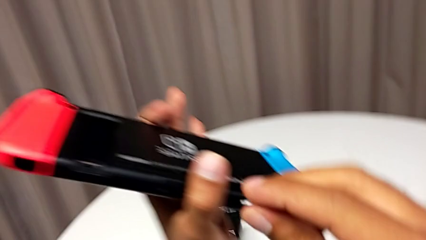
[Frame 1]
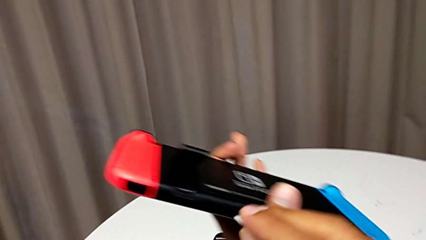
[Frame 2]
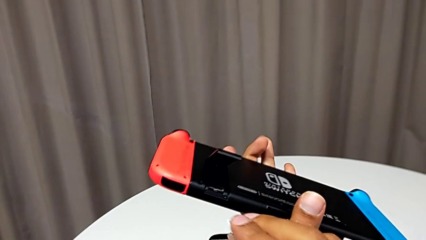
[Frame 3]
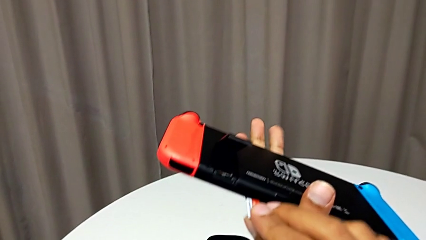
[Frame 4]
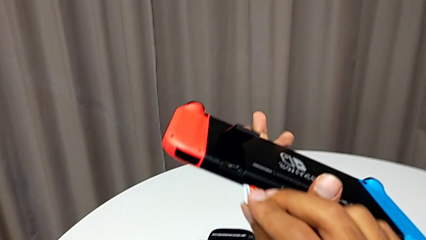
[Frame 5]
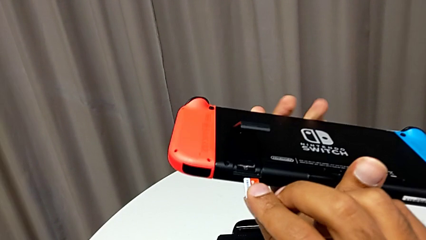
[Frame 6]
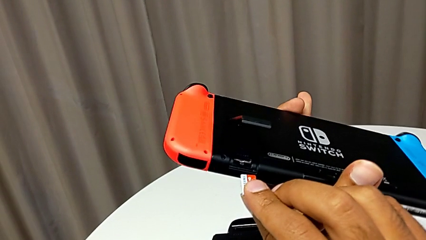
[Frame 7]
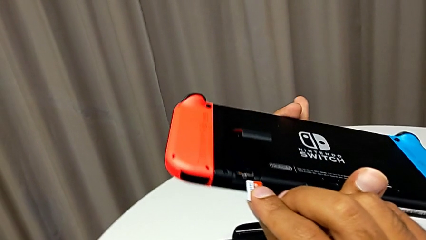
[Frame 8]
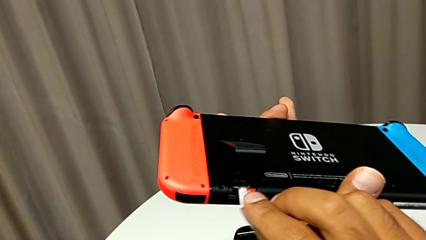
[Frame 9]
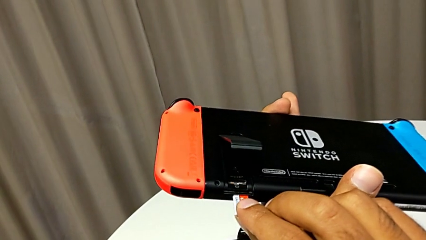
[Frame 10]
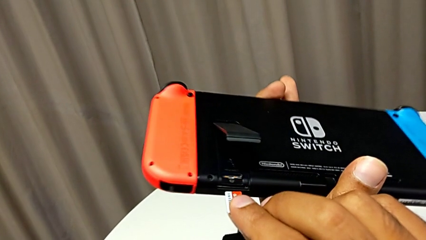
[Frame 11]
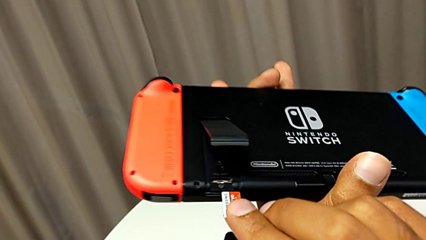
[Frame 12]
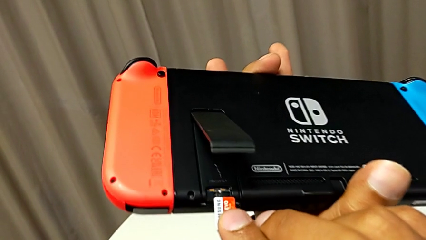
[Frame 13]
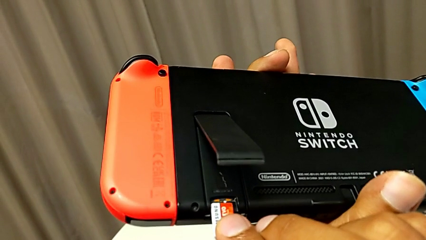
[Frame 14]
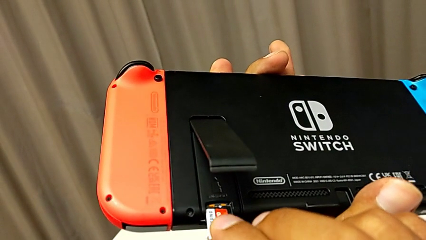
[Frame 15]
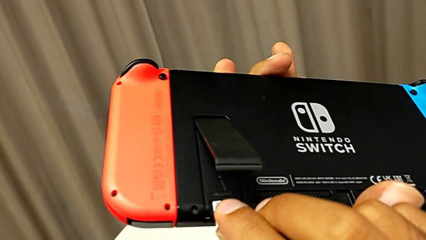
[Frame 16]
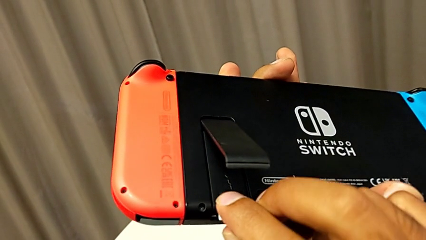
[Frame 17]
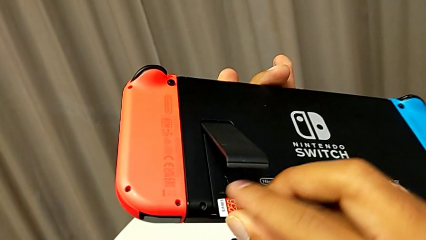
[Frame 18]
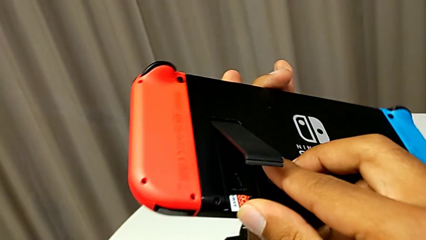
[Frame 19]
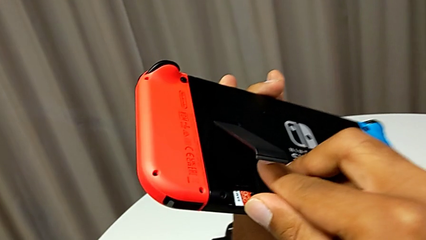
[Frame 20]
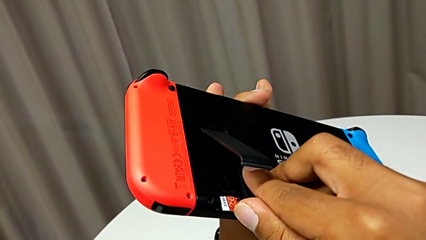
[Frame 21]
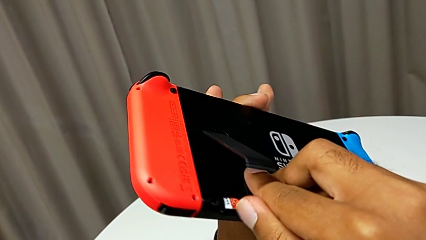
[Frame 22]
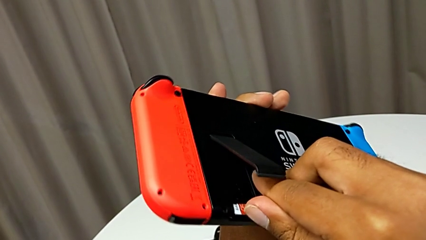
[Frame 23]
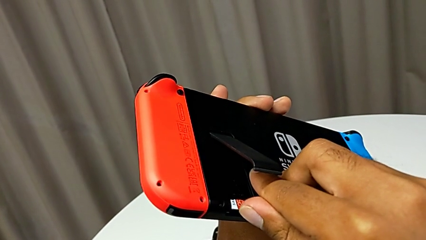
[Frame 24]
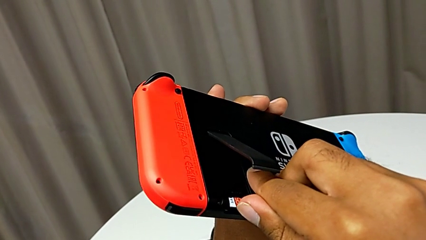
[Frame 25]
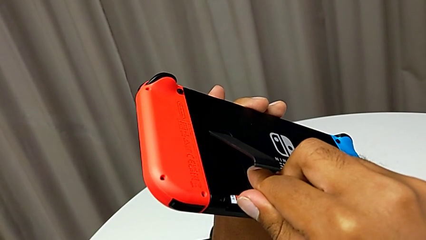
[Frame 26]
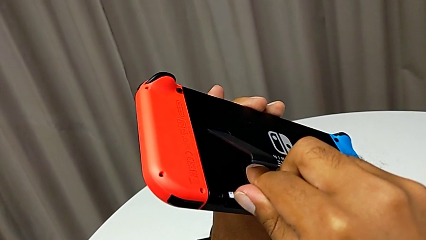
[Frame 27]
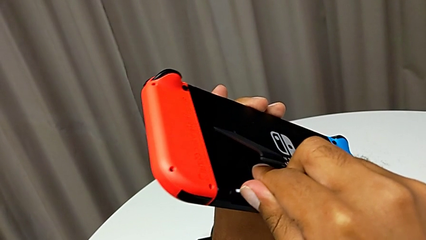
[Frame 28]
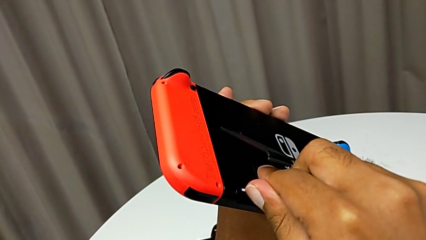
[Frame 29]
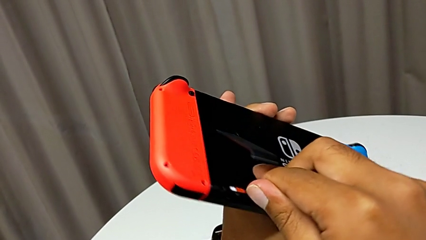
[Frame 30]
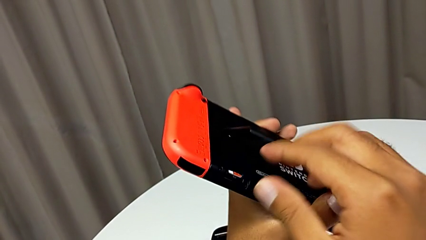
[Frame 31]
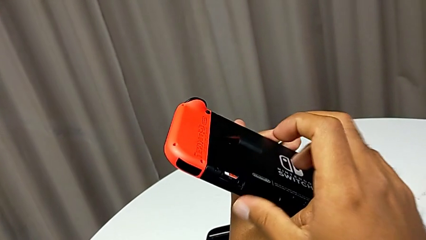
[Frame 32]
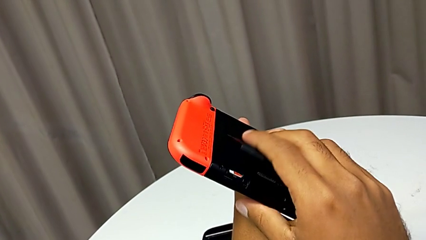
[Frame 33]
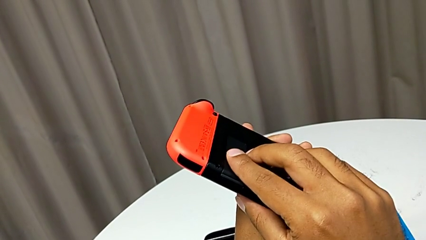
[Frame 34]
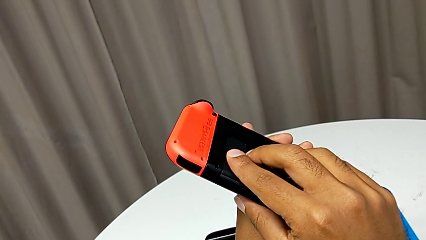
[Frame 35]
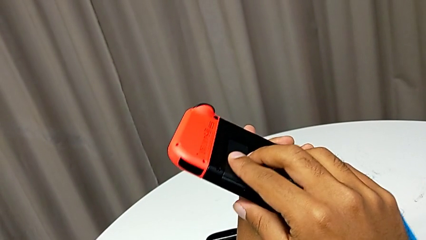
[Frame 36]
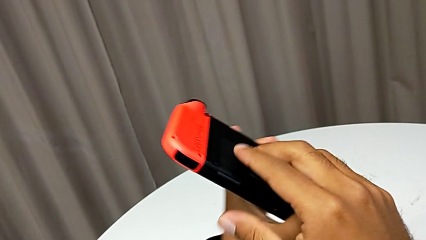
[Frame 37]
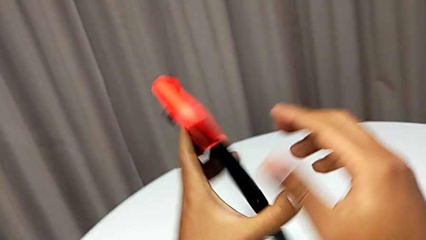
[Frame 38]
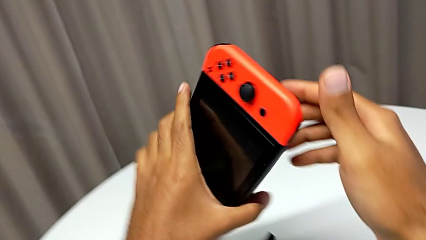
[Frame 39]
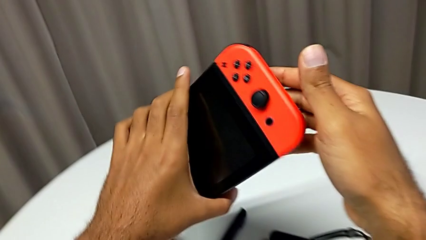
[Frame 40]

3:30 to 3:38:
The camera wearer is exchanging the Micro SD card with the Nintendo Switch. They insert the SD card and close the kickstand.

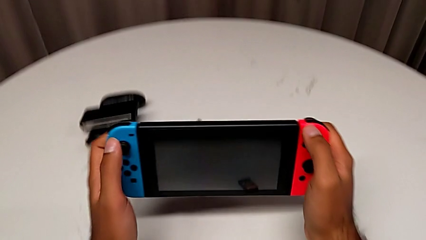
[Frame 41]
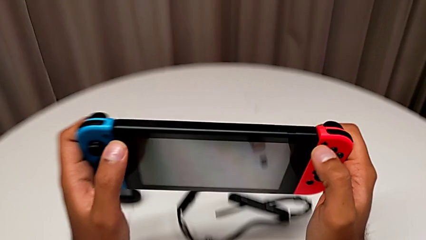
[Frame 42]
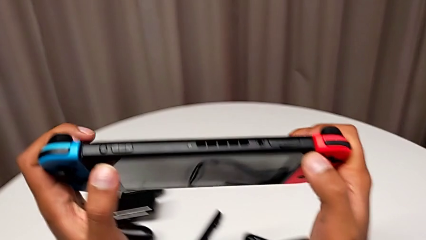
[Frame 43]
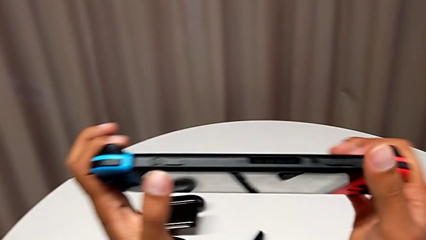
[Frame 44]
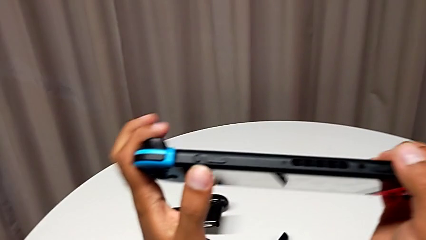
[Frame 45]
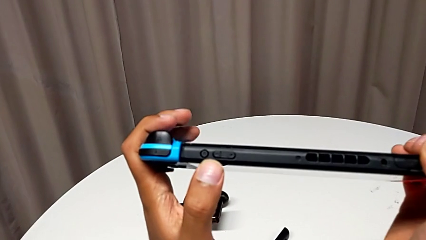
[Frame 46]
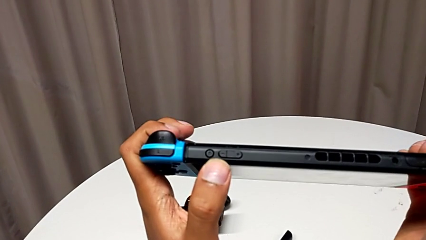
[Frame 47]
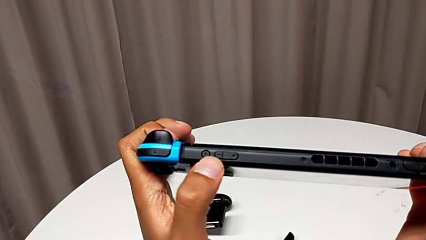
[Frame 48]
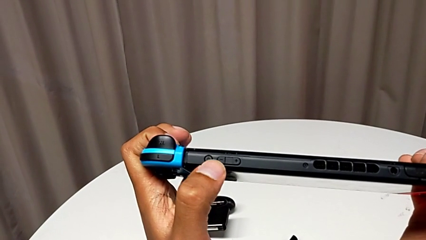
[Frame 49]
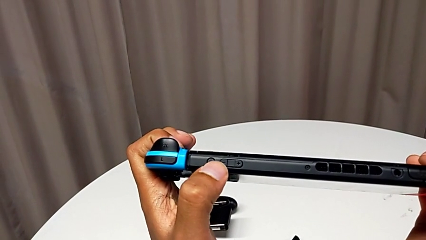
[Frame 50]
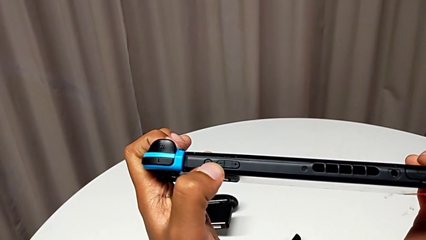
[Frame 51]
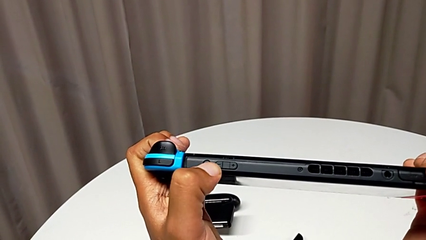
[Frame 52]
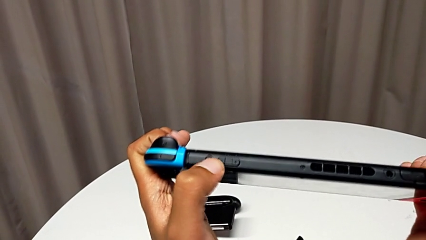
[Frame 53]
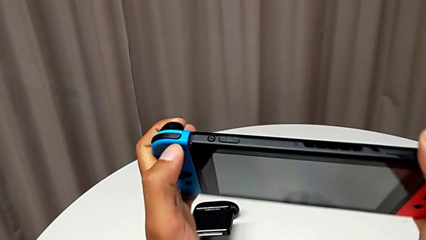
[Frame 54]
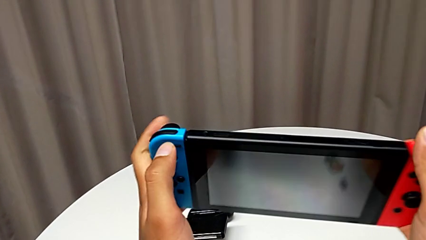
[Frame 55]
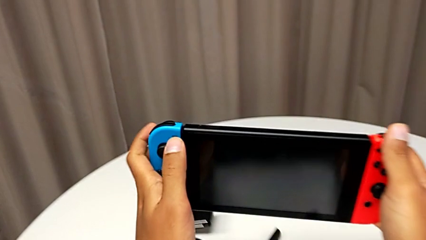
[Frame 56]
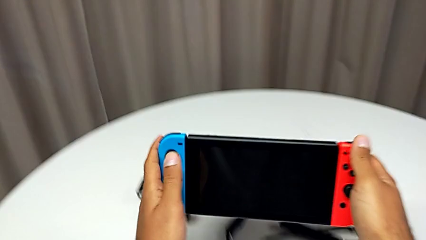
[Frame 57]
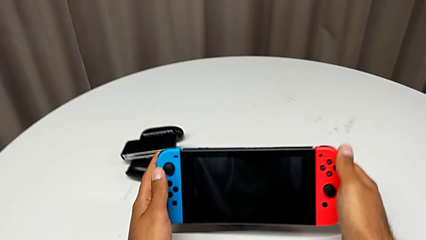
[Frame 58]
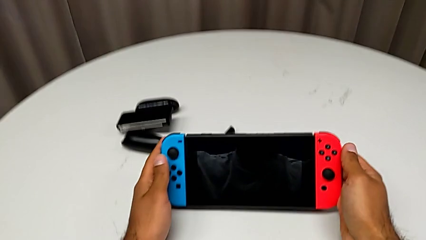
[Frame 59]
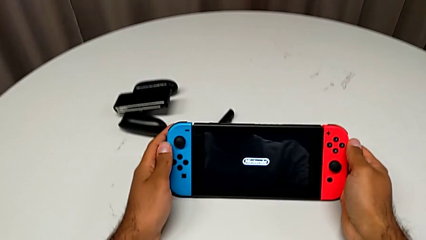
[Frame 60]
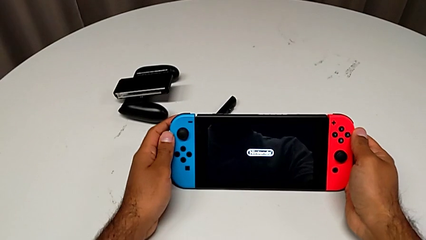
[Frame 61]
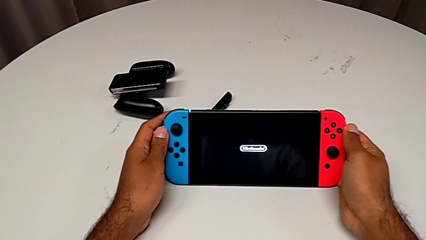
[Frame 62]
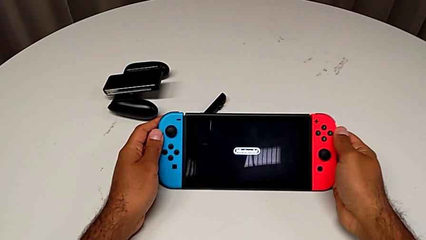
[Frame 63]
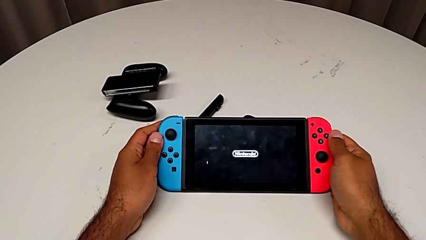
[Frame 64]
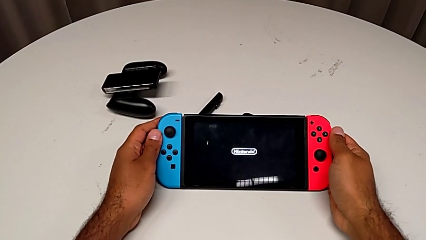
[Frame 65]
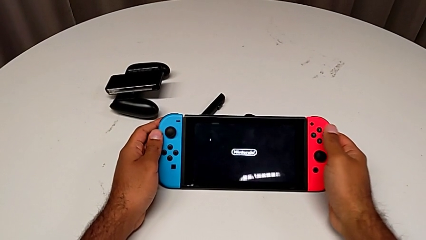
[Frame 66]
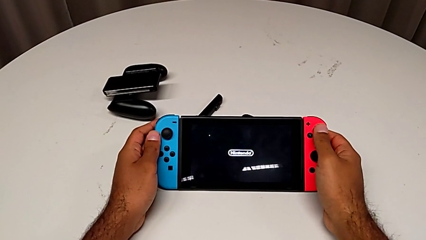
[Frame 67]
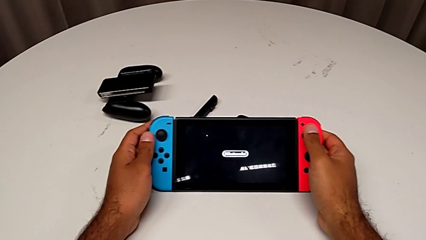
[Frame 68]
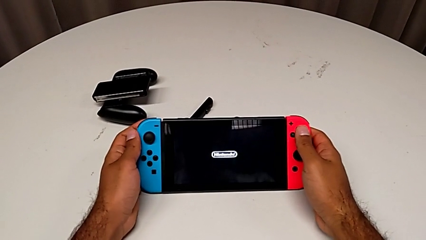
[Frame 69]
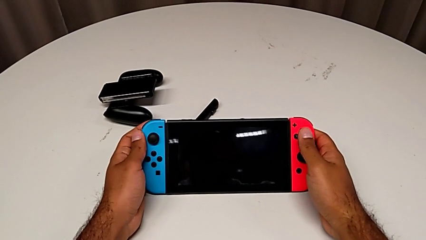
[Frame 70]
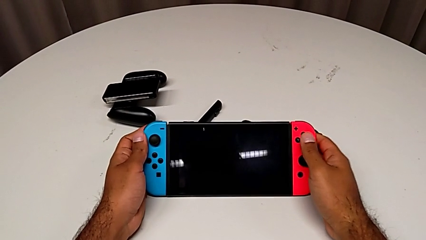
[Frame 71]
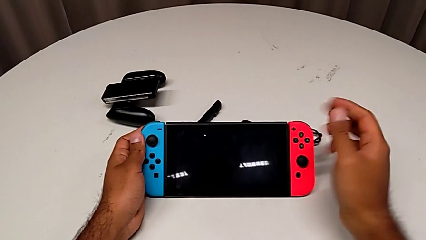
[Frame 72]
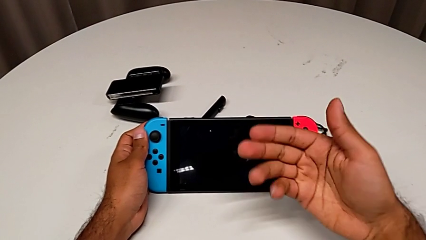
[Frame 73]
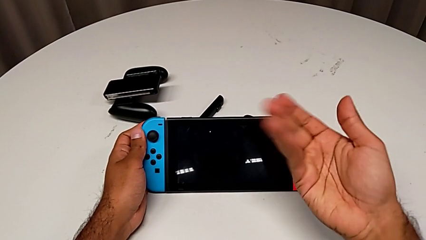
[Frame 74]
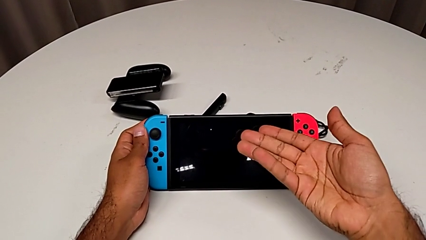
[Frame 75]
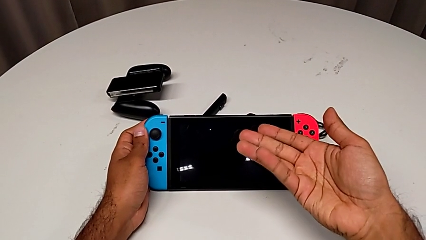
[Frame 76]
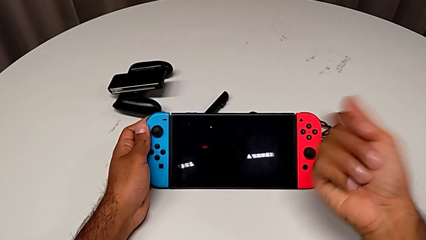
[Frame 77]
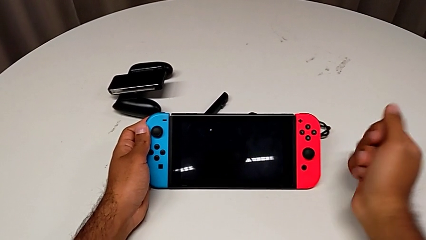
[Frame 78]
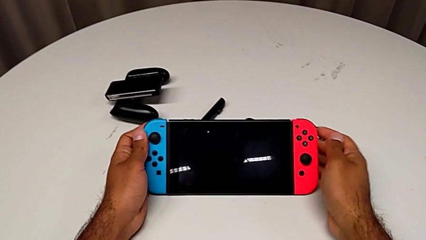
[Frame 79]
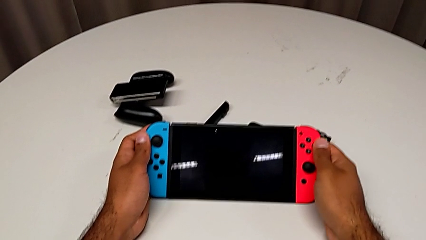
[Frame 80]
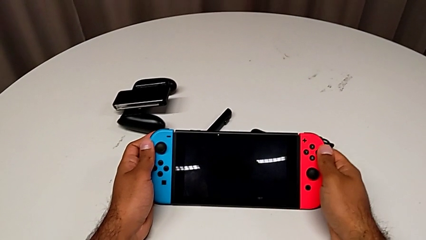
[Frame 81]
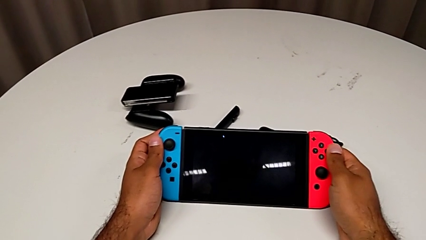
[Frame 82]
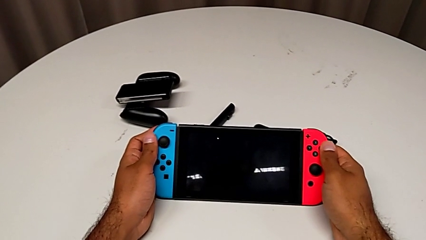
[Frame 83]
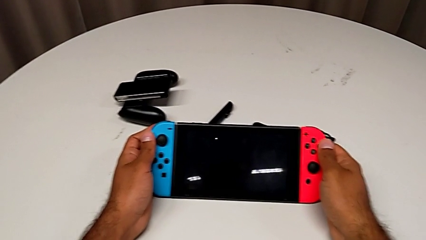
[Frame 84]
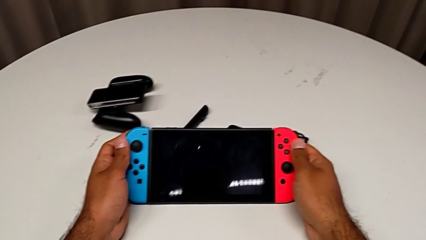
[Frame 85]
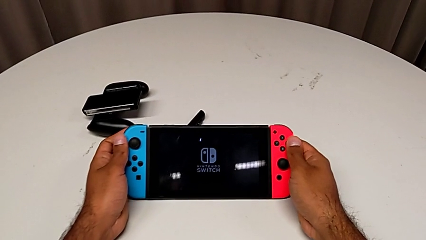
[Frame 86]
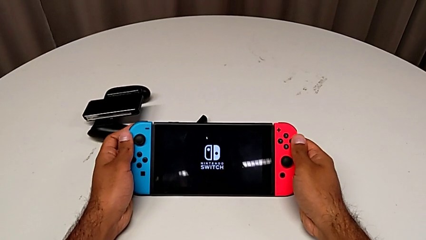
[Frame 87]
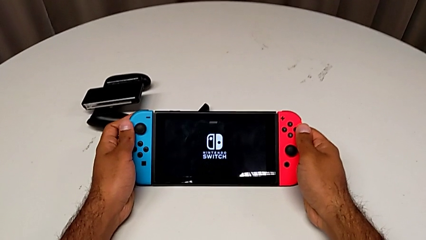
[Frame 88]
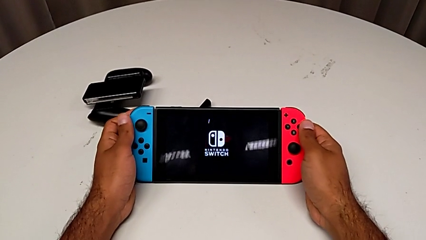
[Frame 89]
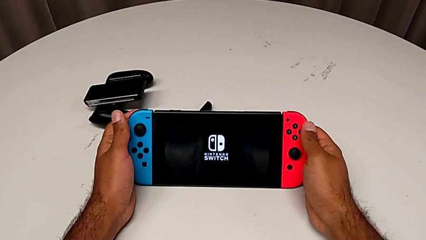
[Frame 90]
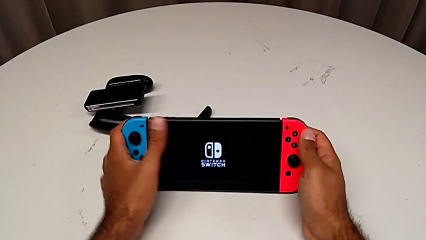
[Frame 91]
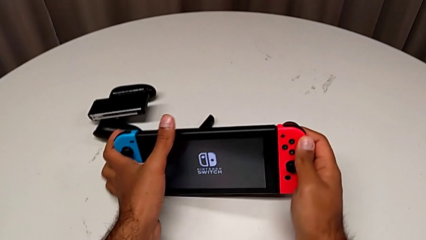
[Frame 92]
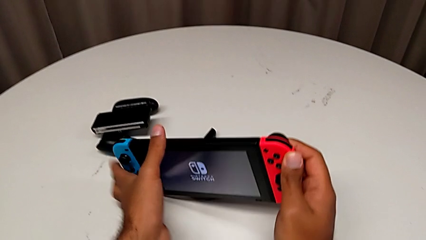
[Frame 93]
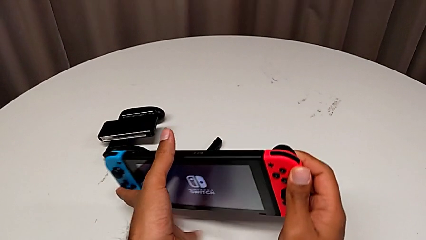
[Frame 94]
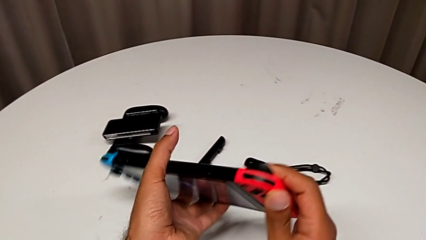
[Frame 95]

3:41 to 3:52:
The camera wearer is turning on their Nintendo Switch. They grab the Nintendo Switch and press the top button.
